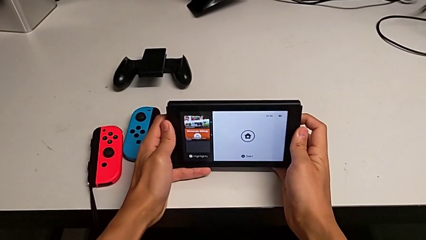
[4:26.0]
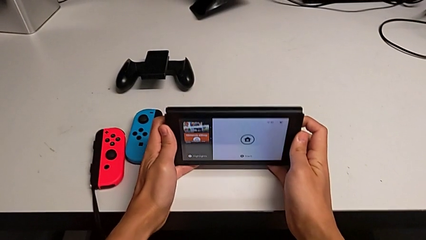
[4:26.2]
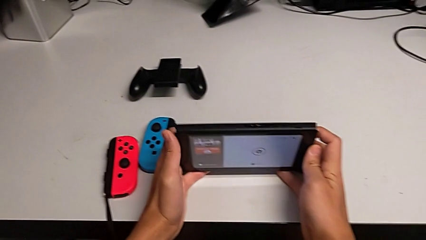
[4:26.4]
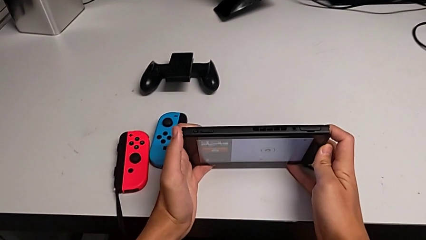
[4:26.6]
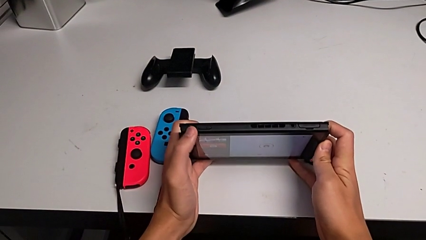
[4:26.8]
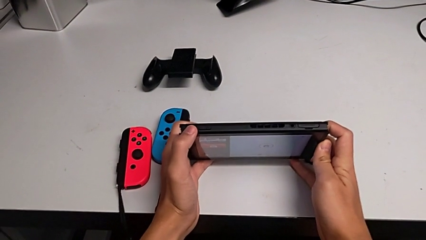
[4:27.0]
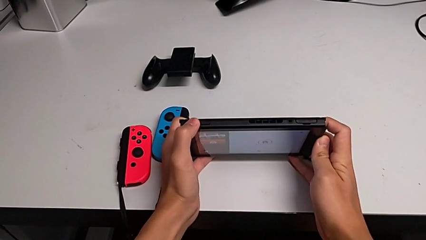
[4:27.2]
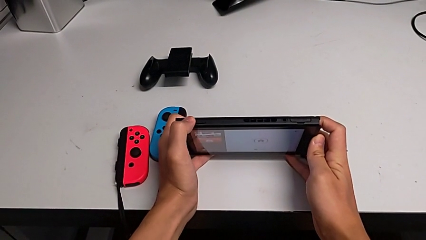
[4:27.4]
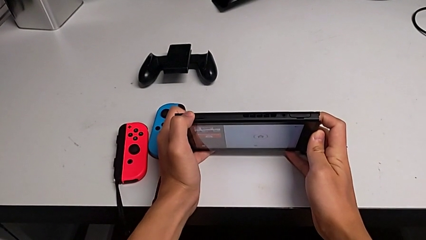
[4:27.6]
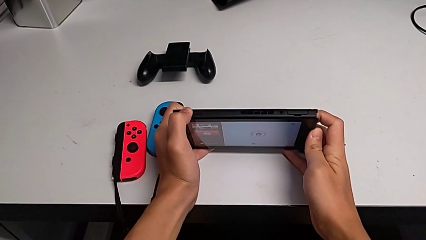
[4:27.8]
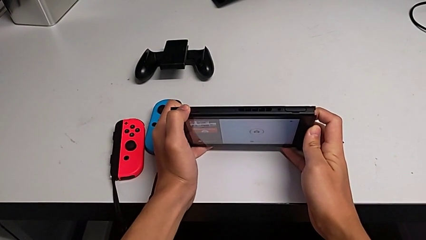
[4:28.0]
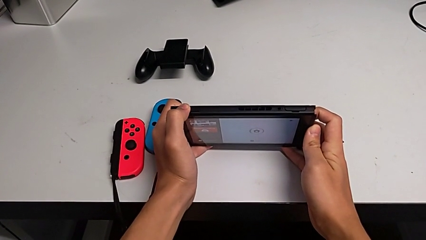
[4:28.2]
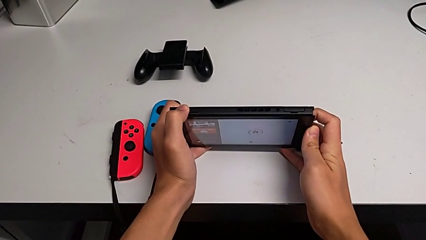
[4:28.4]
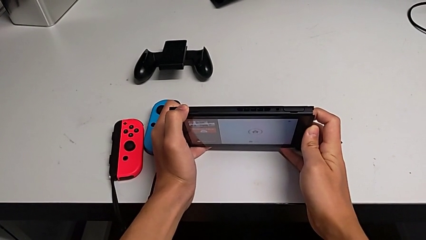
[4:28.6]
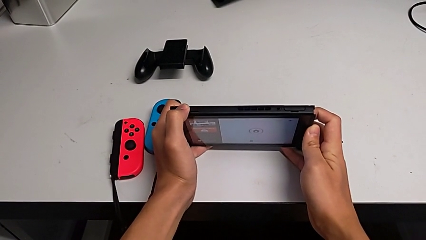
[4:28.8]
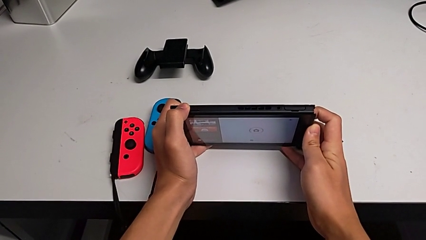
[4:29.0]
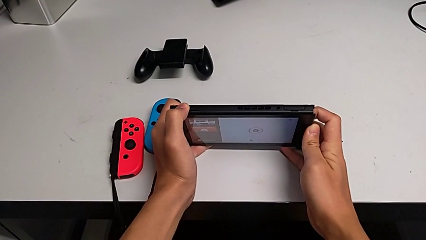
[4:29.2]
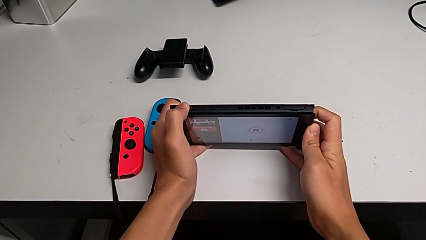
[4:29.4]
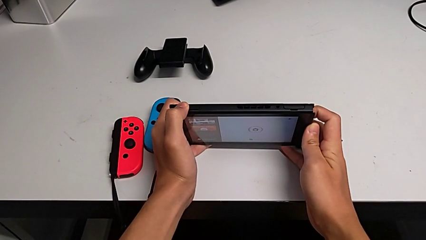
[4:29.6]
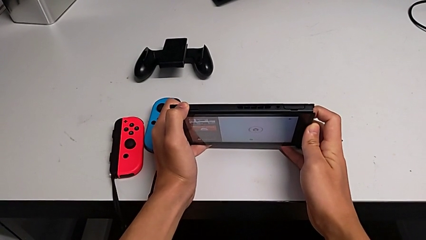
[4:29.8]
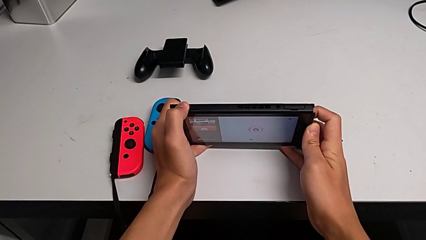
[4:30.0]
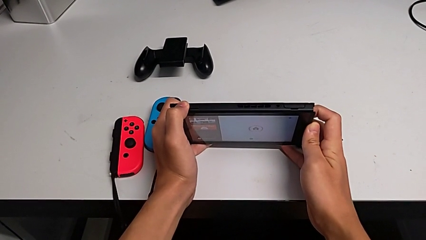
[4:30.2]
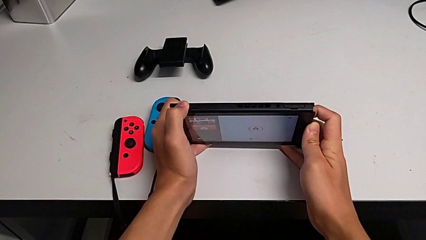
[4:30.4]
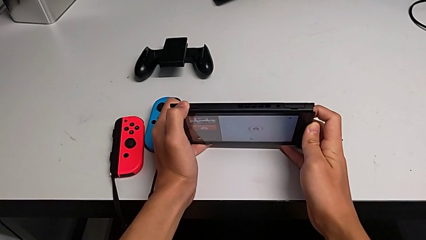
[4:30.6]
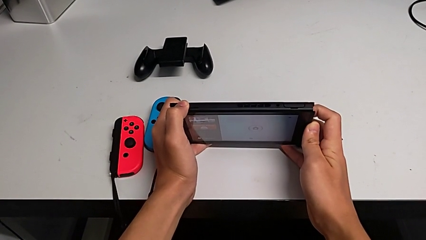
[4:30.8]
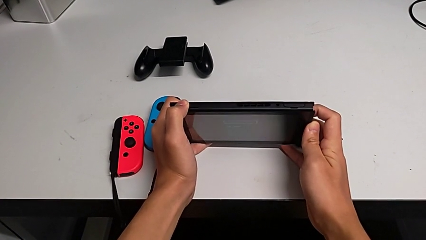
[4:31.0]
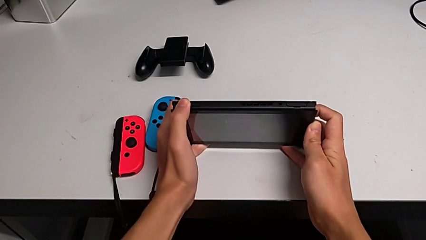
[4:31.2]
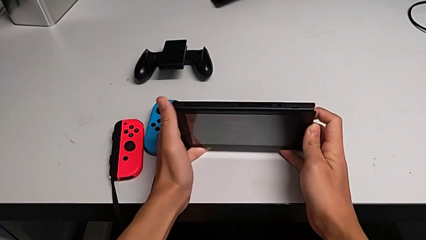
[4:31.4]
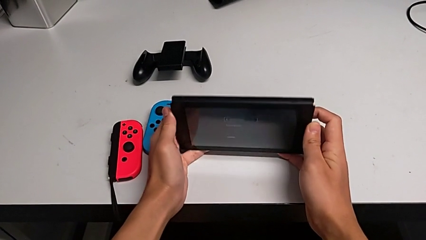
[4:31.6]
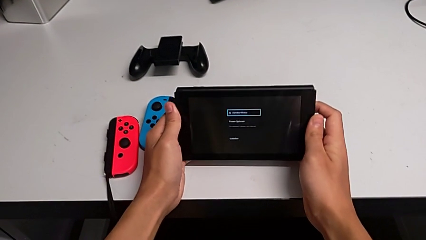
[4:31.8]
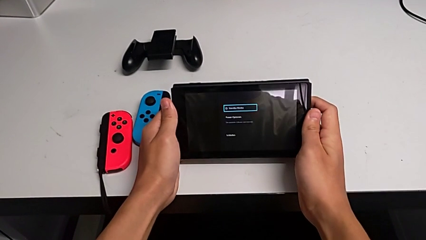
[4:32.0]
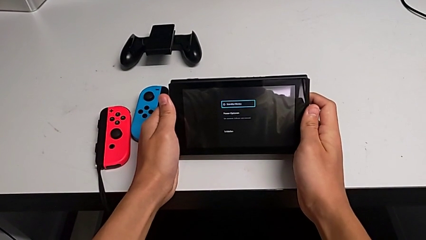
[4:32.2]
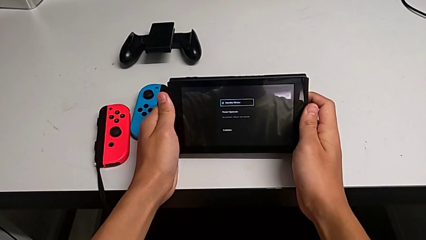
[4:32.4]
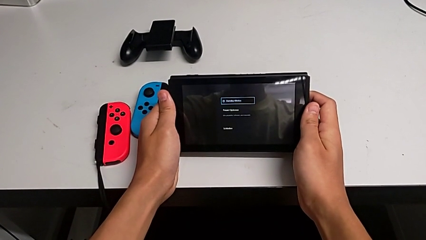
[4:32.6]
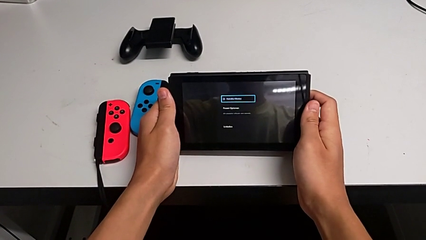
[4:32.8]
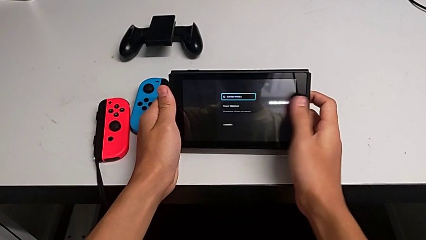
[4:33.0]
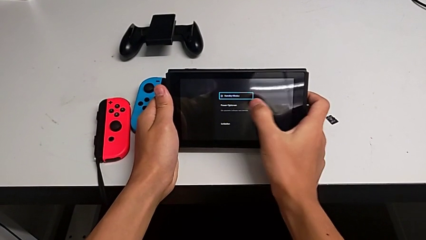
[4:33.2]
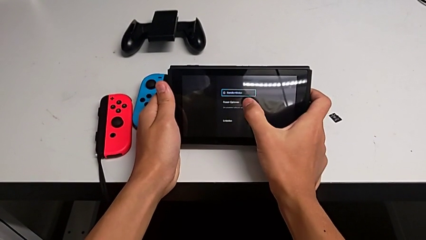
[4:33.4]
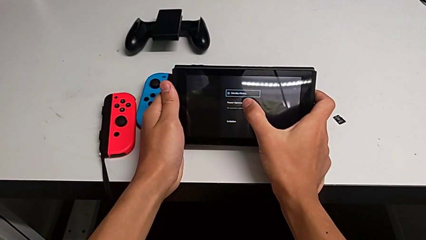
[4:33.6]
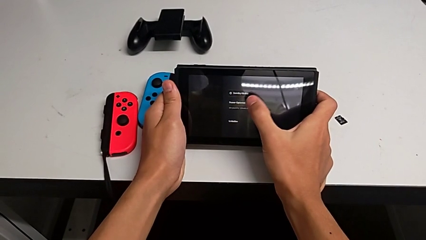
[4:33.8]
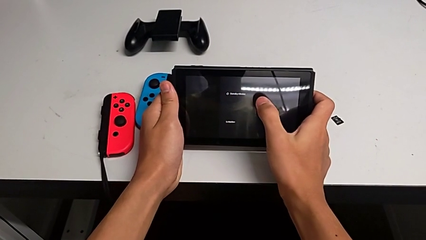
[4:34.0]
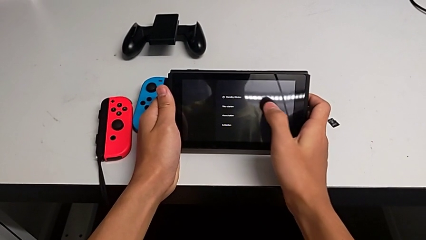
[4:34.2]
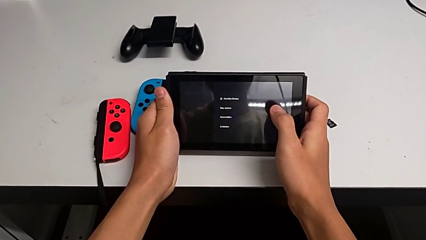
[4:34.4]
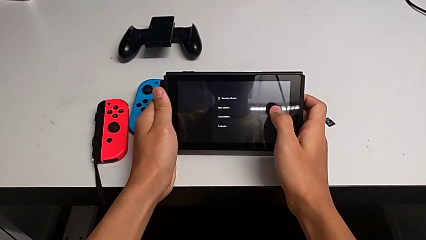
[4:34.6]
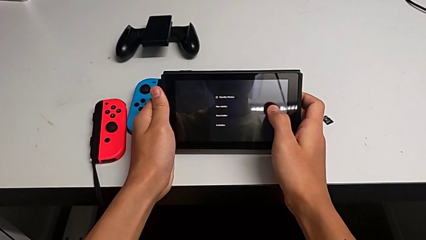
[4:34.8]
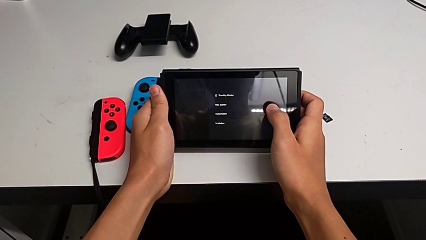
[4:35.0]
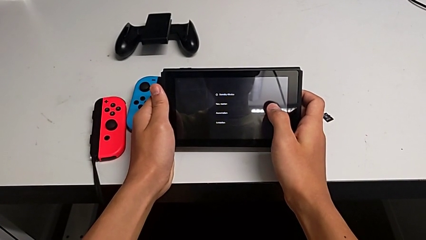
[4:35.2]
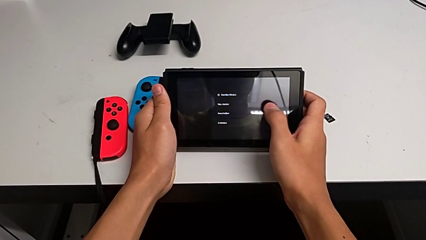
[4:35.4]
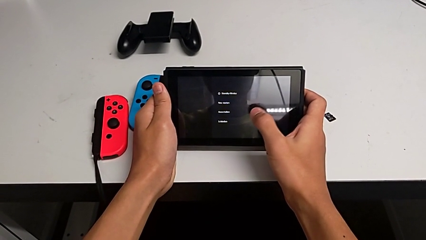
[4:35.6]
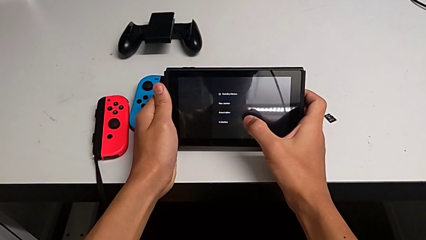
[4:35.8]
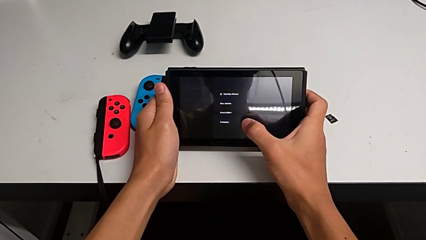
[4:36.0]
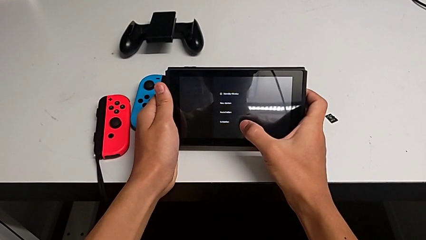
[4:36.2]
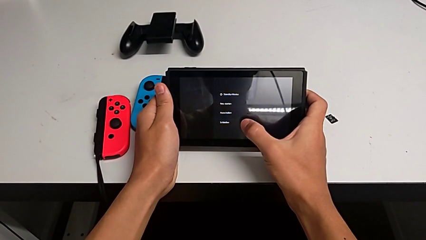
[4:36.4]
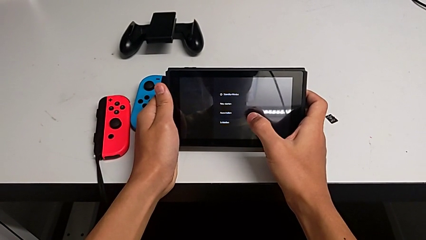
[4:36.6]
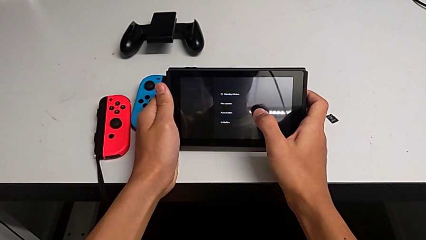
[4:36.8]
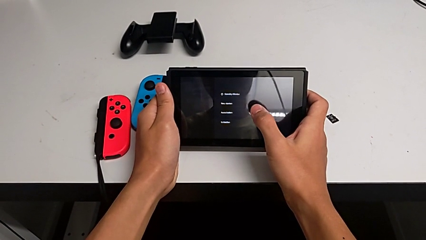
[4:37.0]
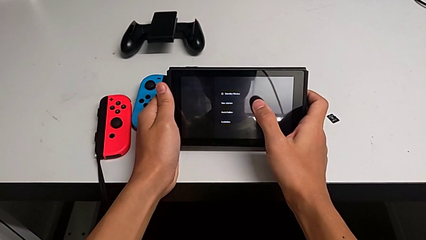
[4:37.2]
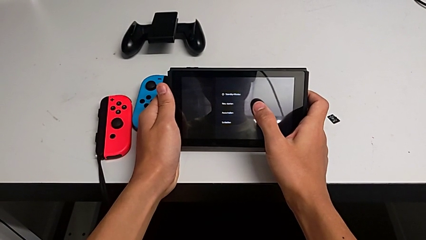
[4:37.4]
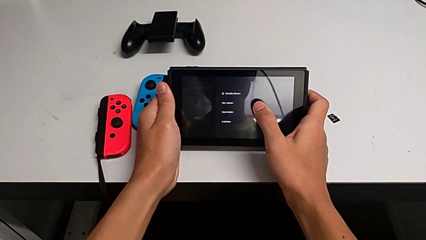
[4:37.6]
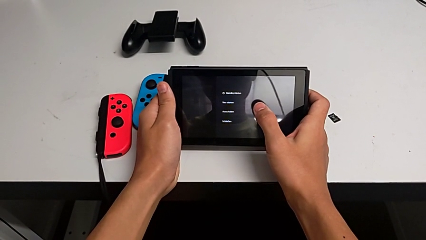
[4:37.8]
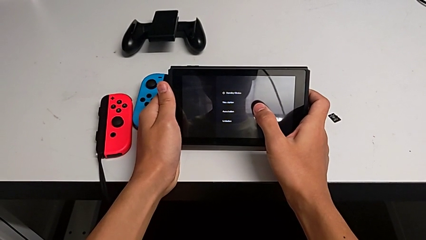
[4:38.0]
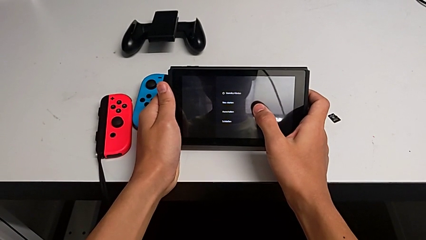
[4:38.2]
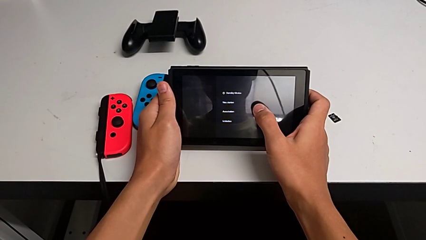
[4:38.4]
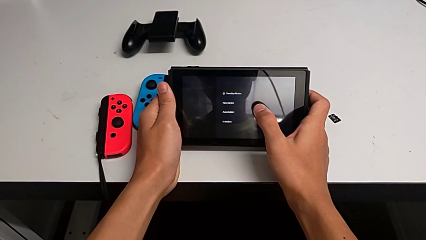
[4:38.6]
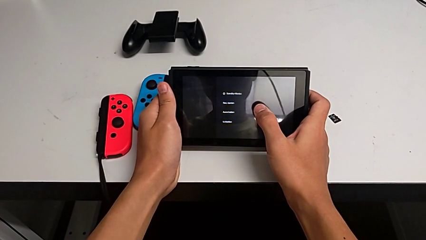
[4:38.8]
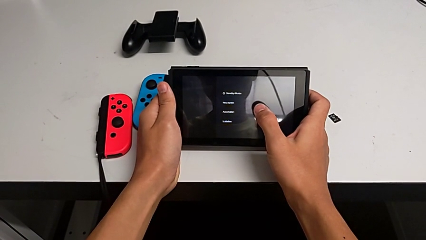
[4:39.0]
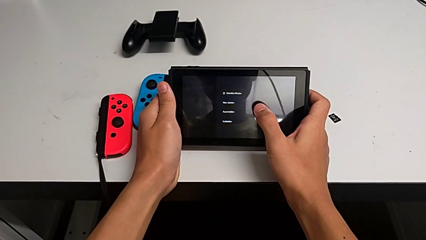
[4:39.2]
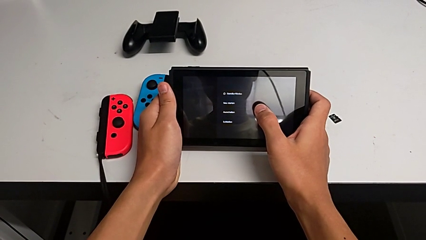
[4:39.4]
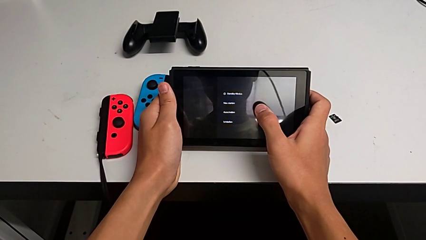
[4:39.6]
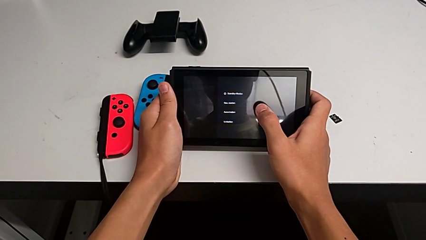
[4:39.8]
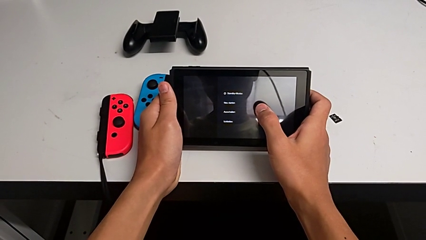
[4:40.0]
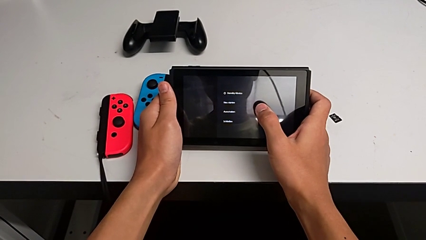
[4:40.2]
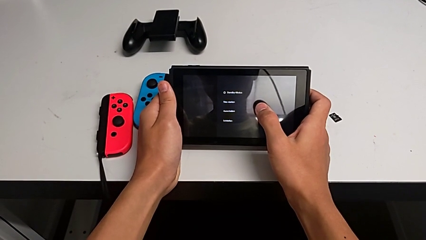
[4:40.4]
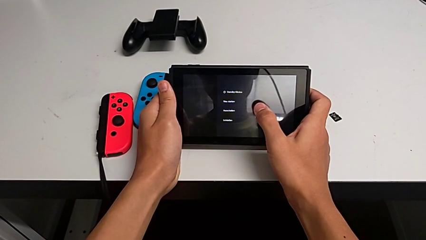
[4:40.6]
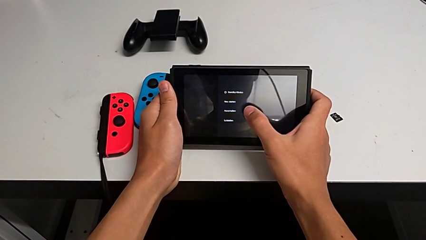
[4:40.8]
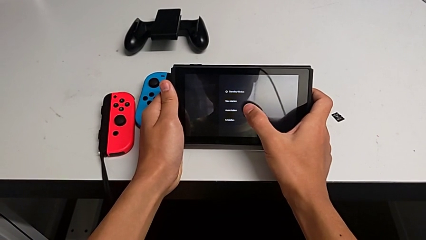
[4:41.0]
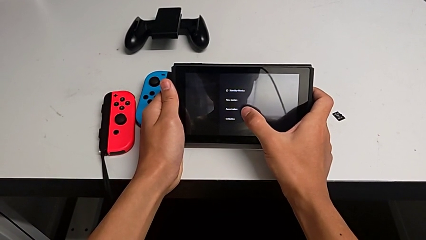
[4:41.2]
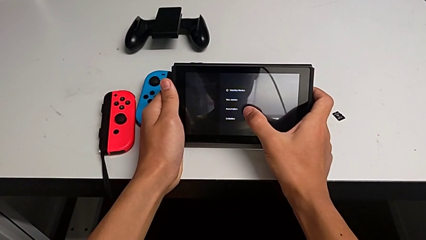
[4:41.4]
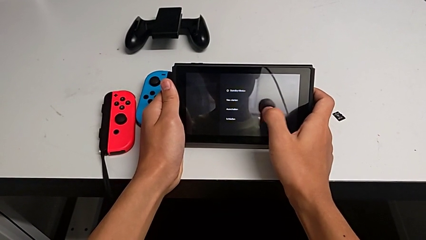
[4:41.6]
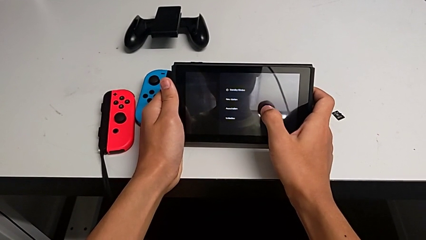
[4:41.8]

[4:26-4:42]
The camera wearer is turning off their Nintendo Switch. They turn the Nintendo Switch, press the rounded button, hold it, touch the touch screen and inspect it.
